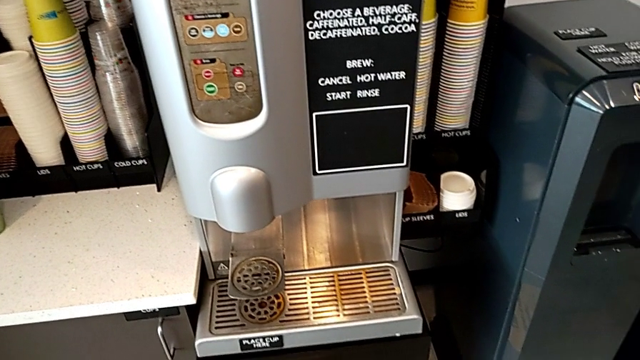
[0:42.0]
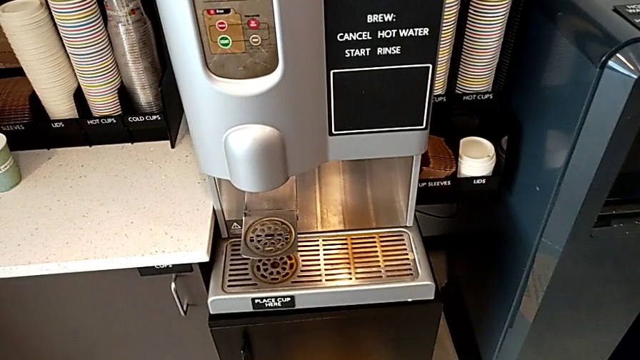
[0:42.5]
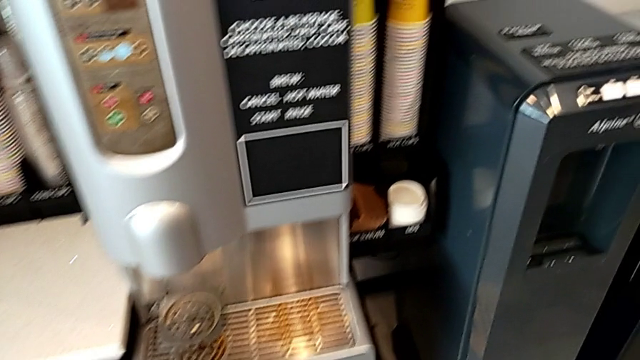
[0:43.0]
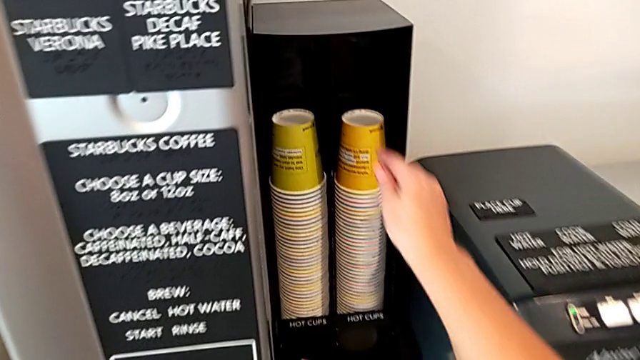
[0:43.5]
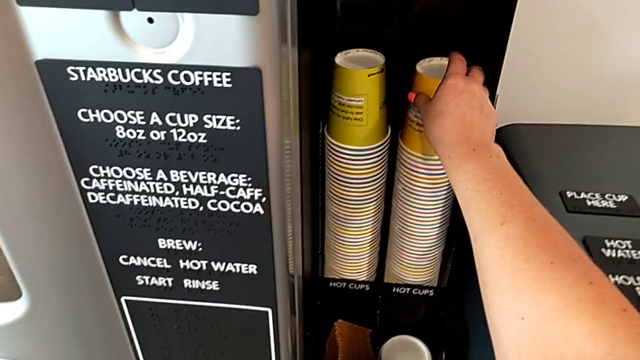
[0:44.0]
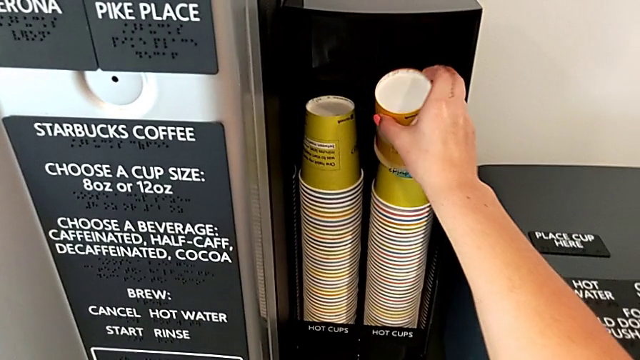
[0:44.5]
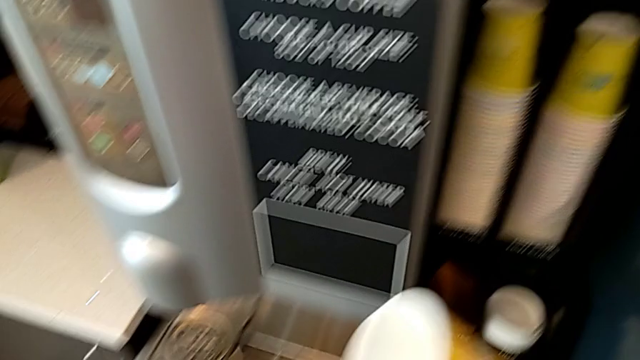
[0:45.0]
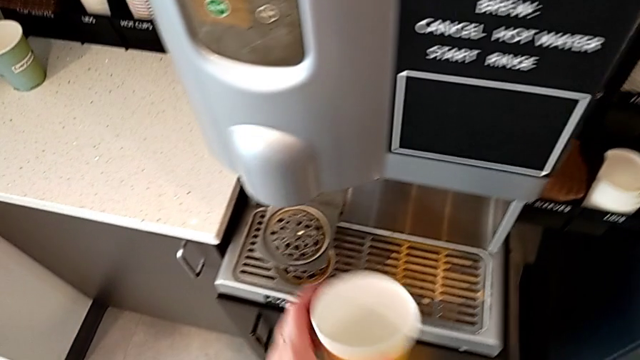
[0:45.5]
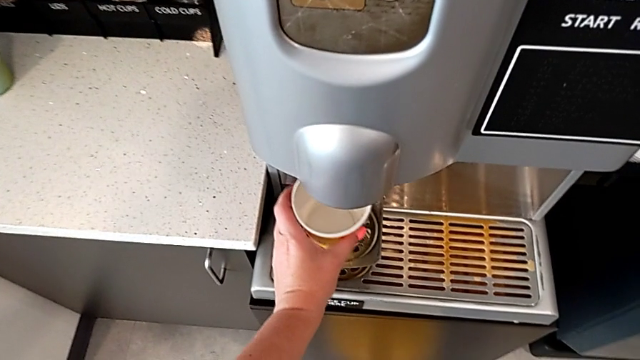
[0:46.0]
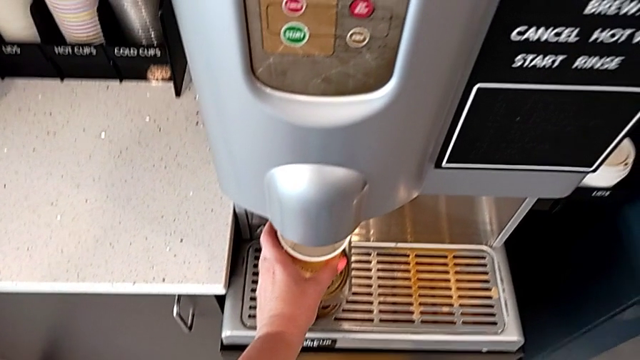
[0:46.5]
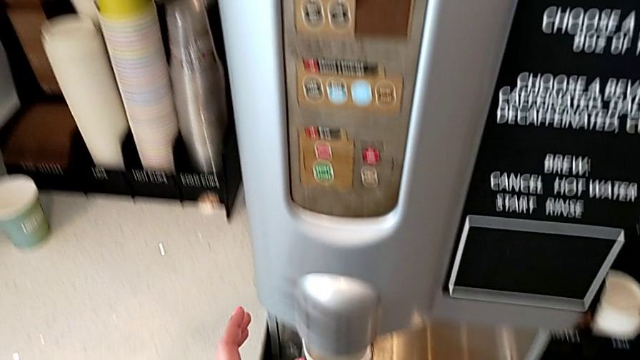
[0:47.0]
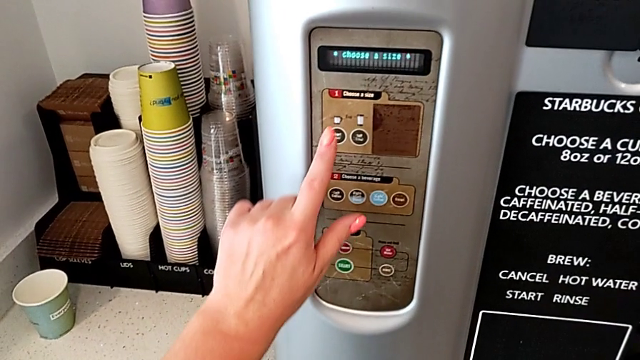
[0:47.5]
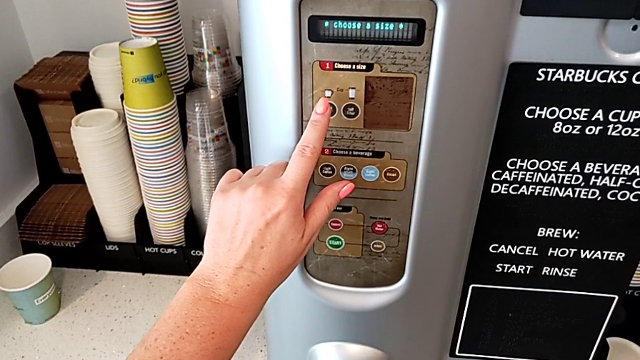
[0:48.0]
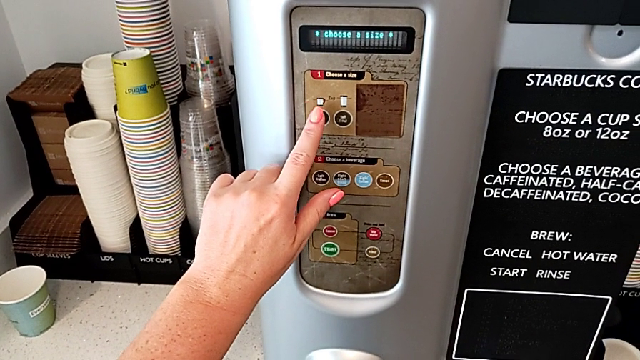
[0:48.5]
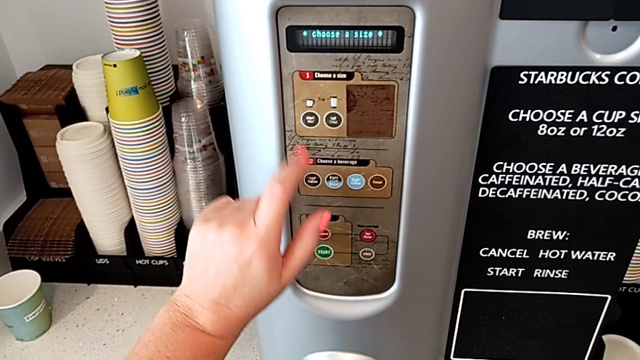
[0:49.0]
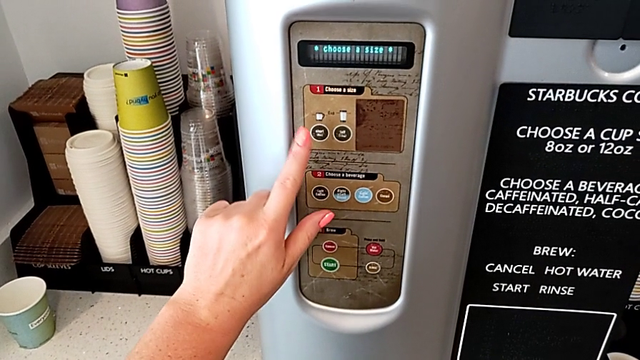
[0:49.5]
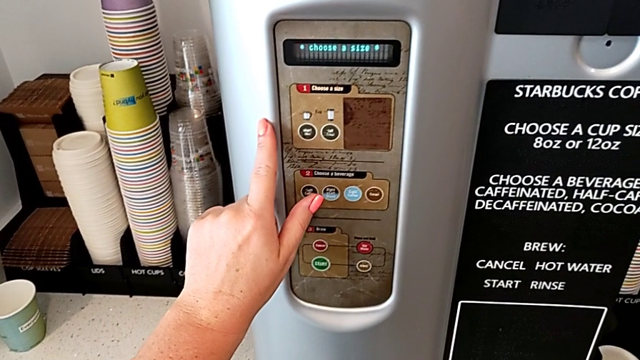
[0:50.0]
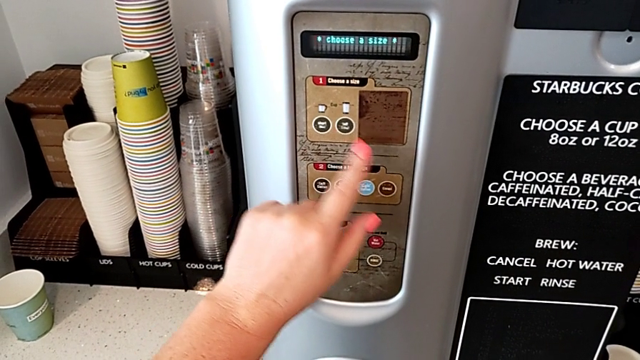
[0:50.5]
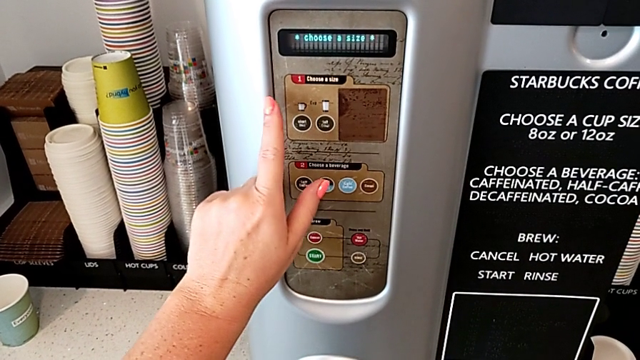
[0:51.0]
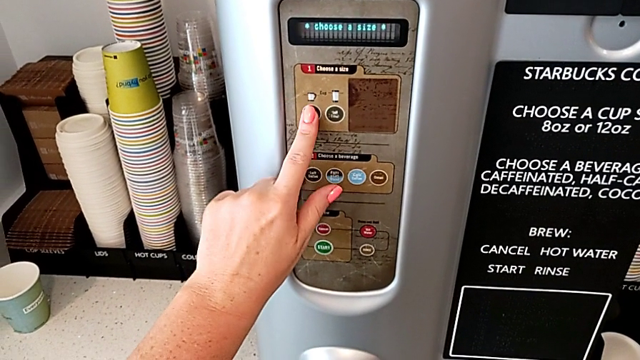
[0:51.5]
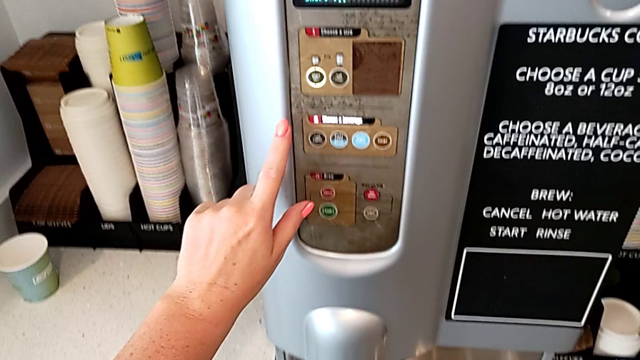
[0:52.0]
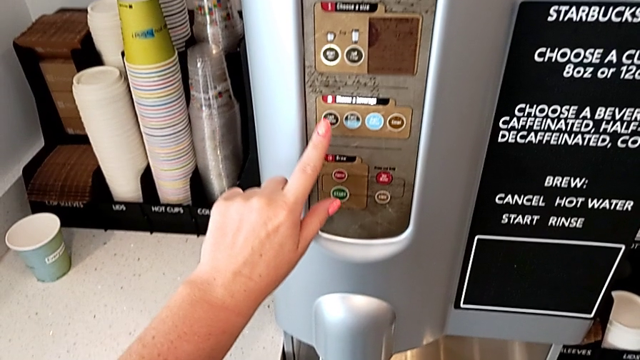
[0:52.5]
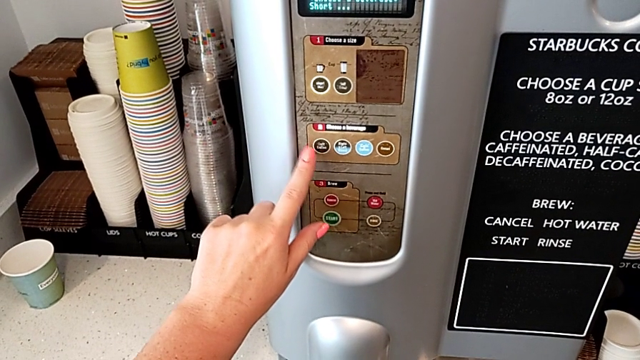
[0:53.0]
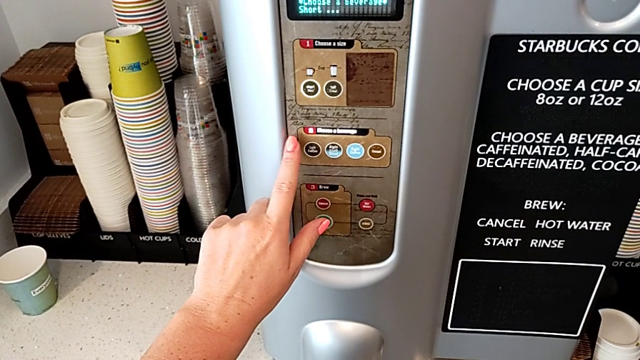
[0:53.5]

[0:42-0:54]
The camera wearer is preparing a cup of coffee using the espresso machine. They grab the cup, place it, approach the button and press the small coffee button.

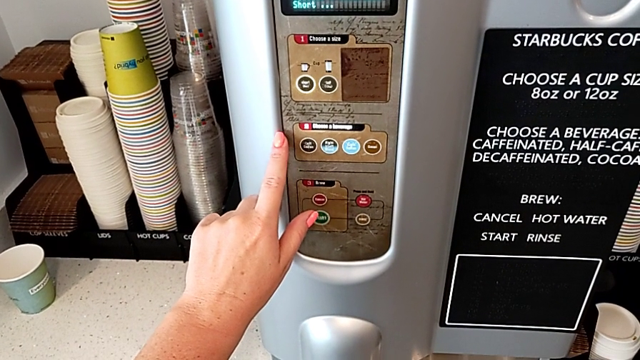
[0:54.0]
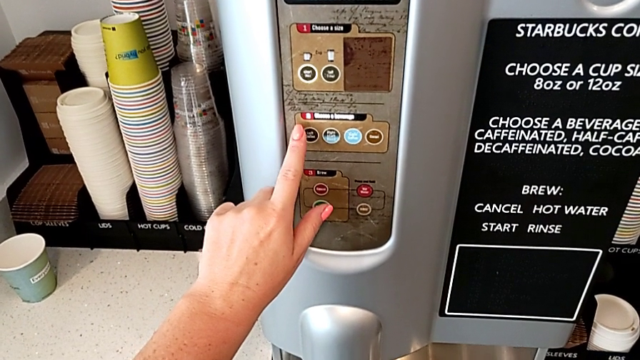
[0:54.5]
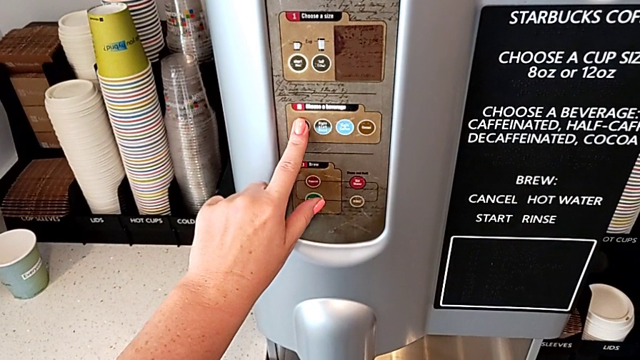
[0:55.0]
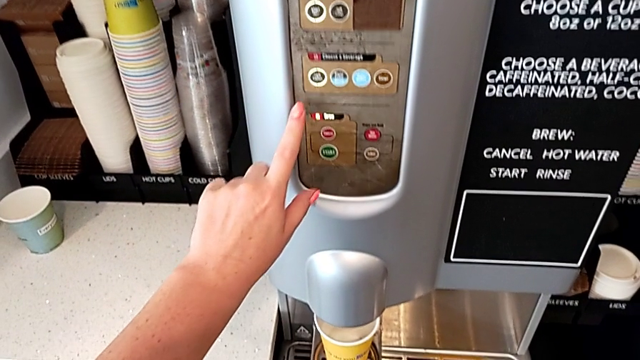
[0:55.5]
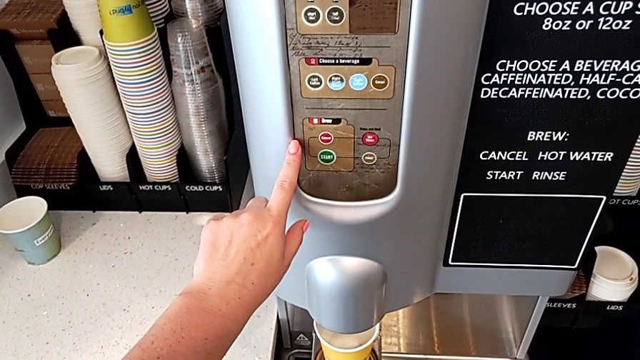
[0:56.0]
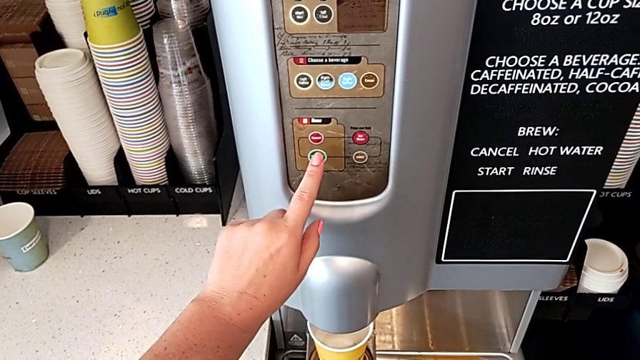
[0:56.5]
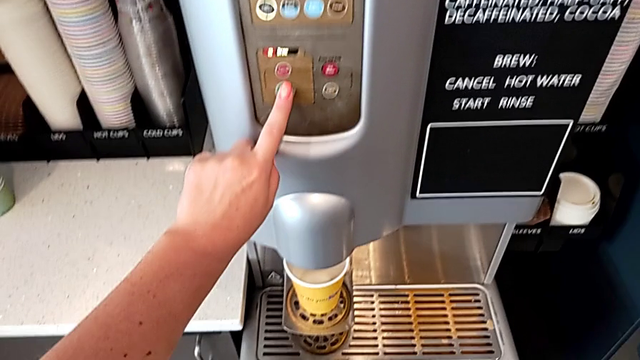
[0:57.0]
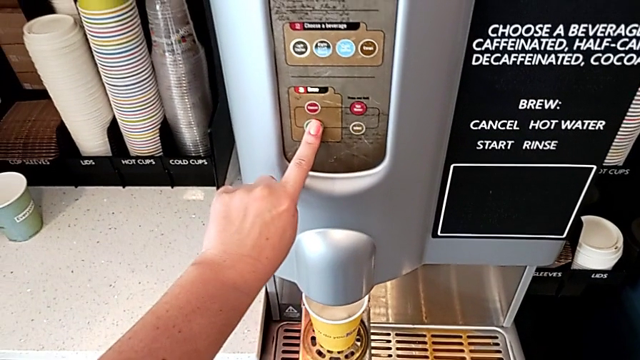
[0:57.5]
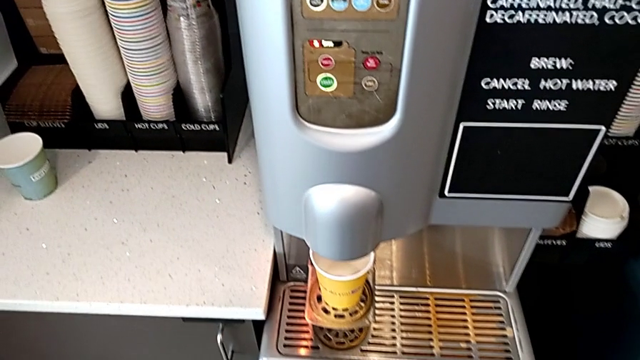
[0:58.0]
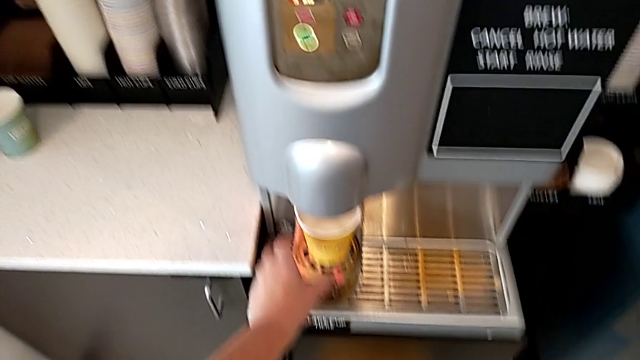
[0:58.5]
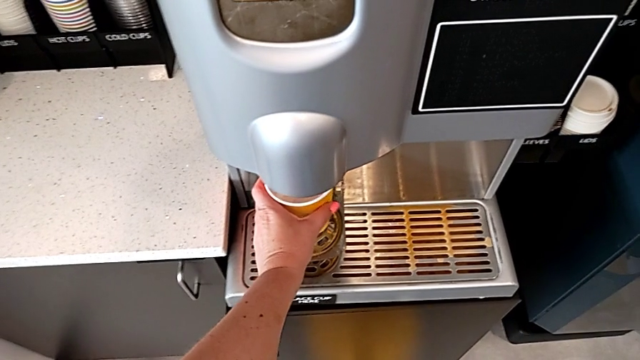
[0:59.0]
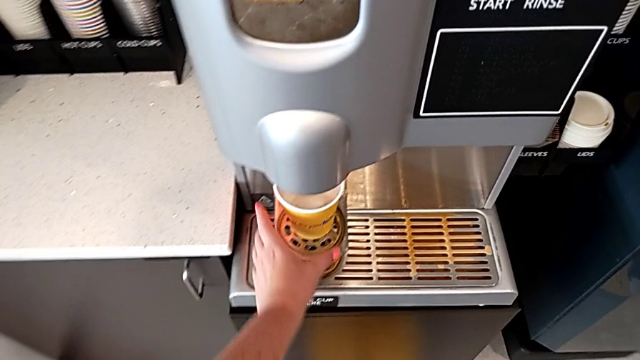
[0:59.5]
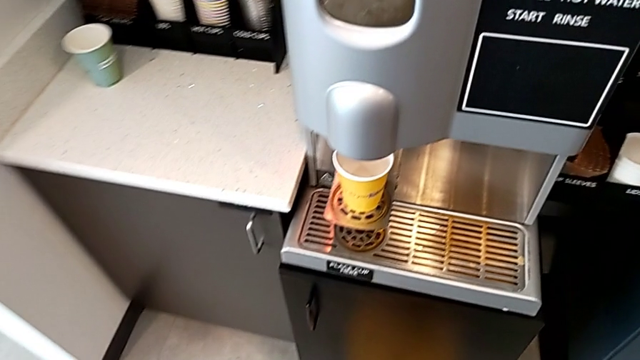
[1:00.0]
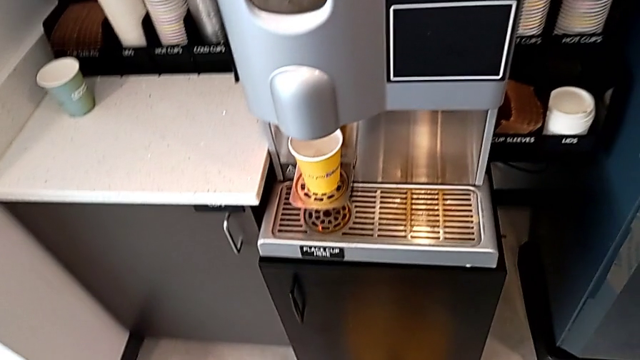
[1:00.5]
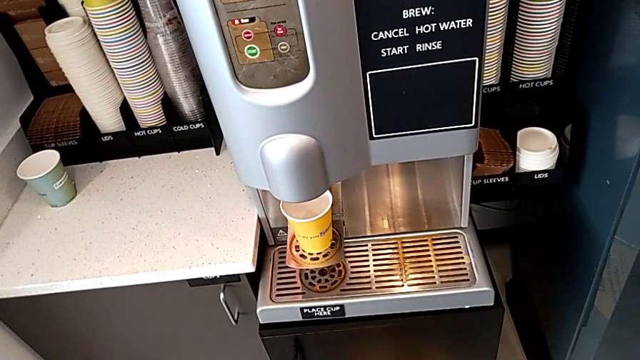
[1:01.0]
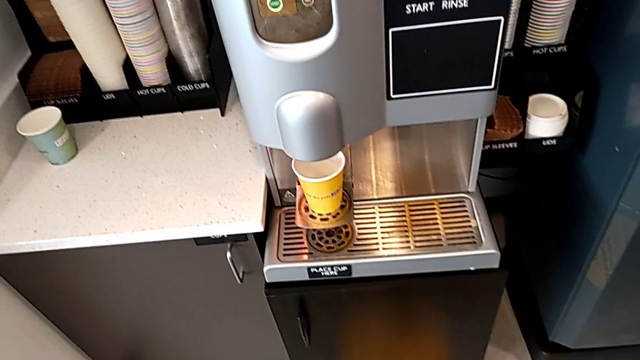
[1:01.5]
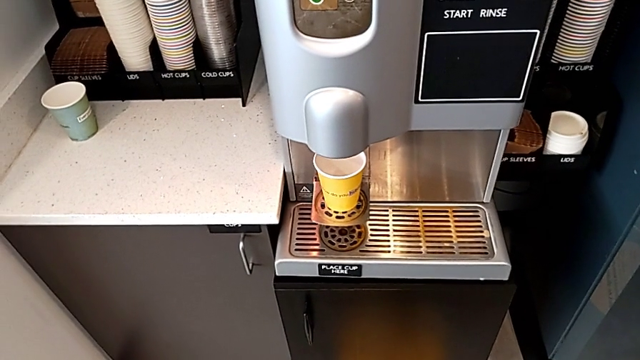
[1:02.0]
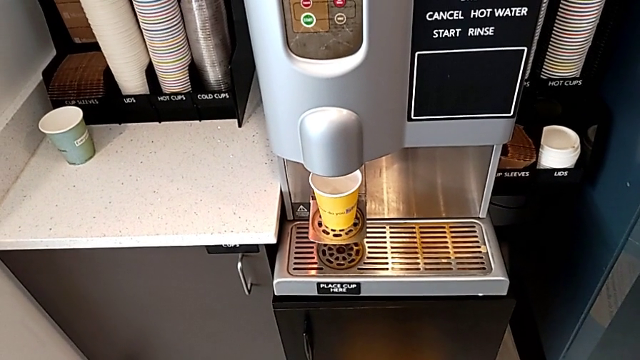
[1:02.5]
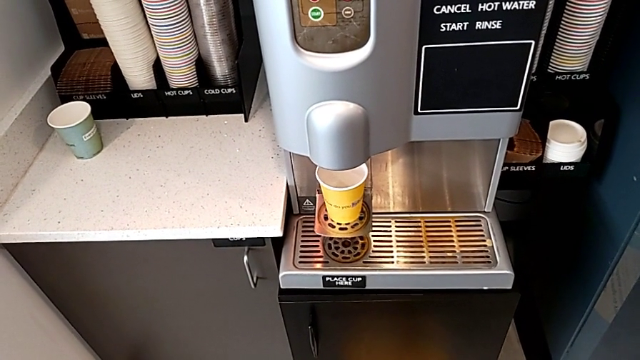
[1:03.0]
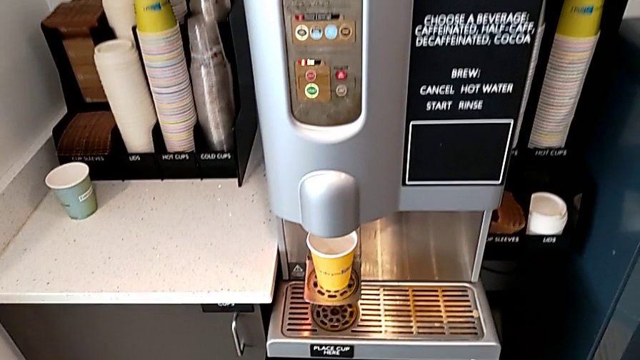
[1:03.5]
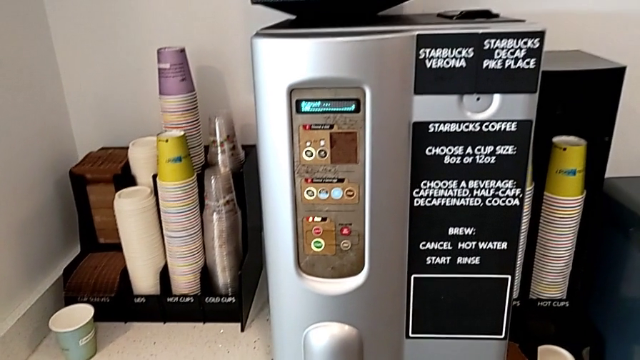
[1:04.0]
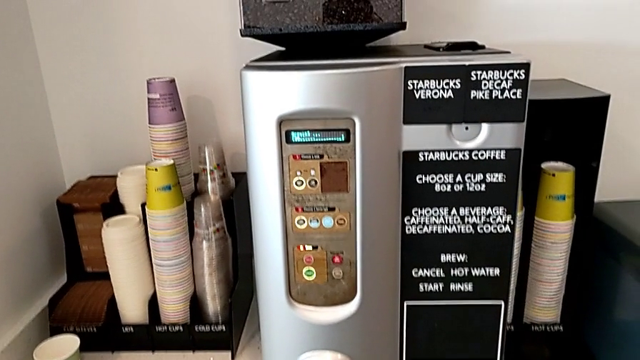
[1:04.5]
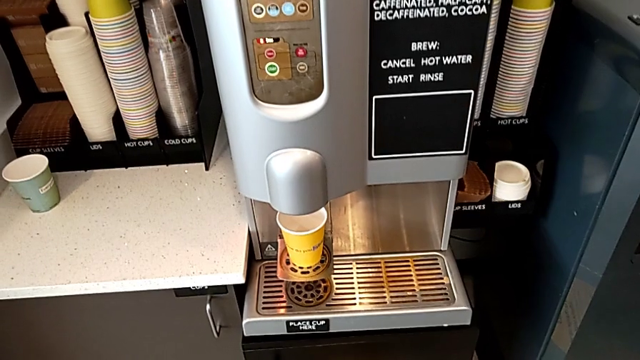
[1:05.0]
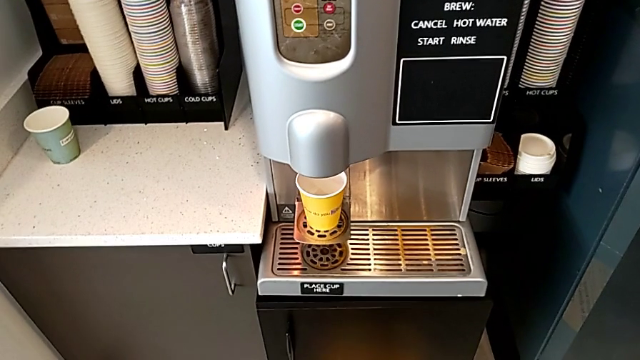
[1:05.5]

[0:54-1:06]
The camera wearer is preparing a cup of coffee using the espresso machine. They press the left coffee button, press the start button and align the cup.
